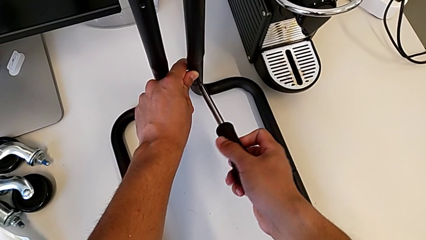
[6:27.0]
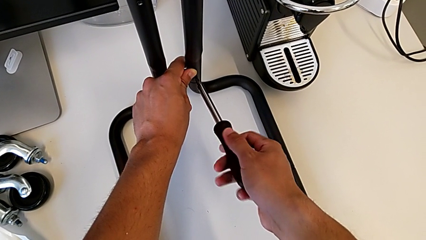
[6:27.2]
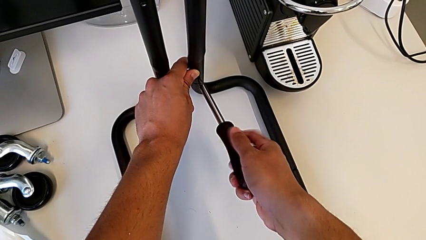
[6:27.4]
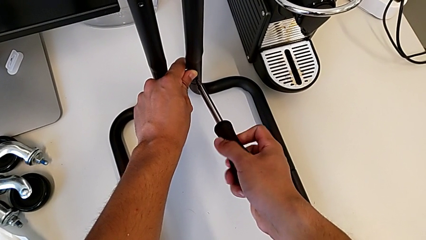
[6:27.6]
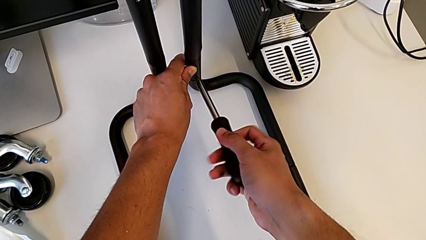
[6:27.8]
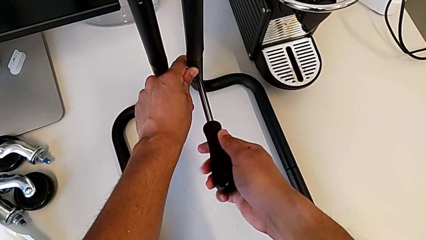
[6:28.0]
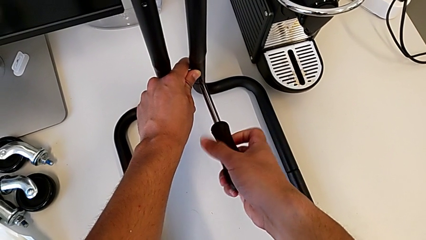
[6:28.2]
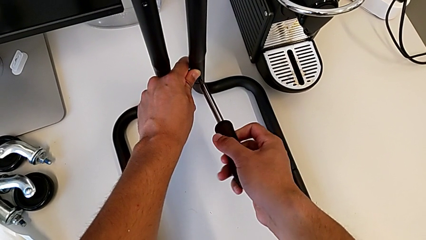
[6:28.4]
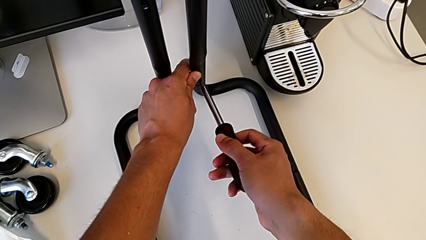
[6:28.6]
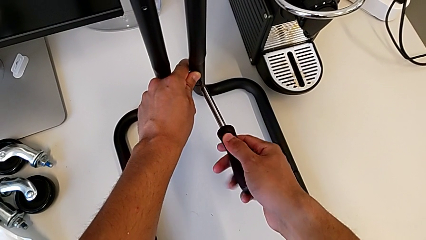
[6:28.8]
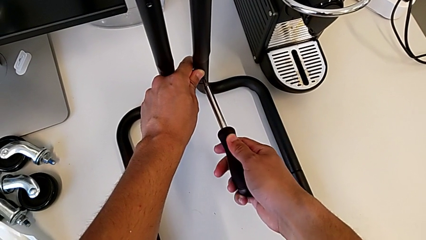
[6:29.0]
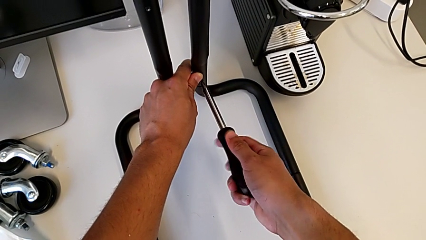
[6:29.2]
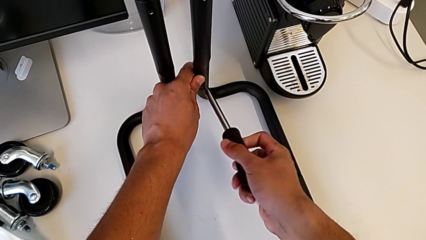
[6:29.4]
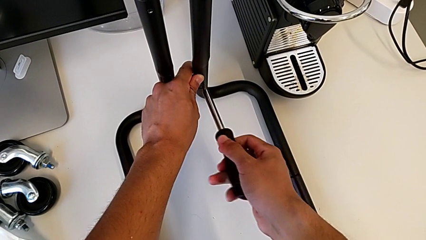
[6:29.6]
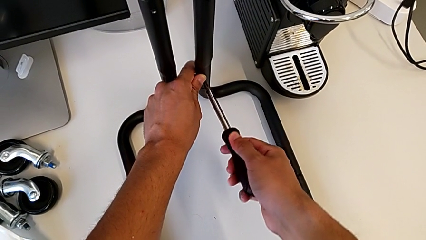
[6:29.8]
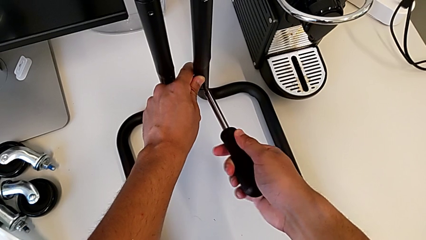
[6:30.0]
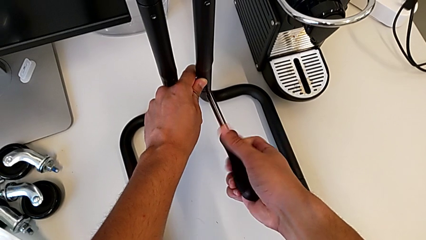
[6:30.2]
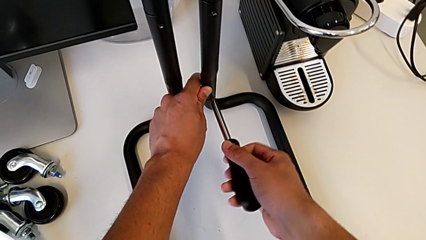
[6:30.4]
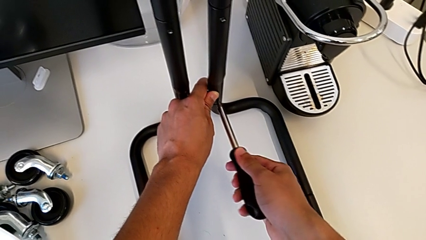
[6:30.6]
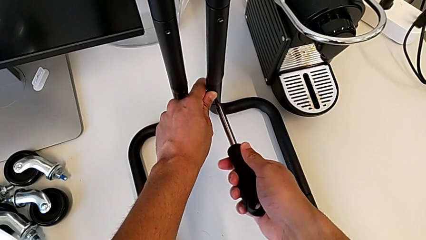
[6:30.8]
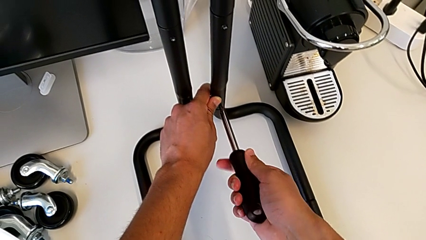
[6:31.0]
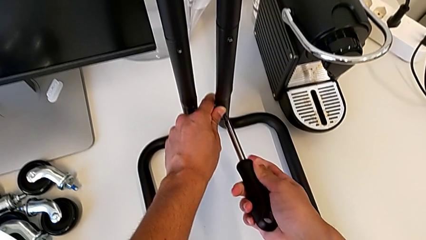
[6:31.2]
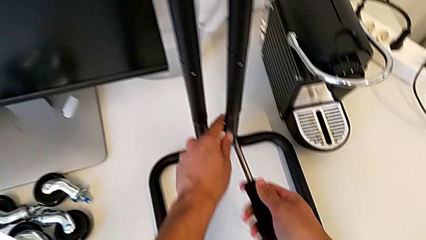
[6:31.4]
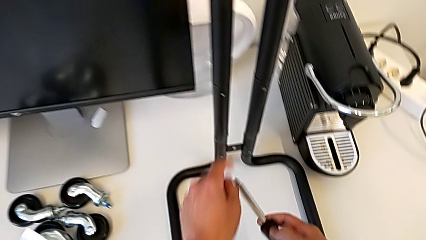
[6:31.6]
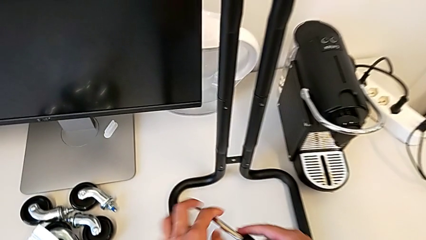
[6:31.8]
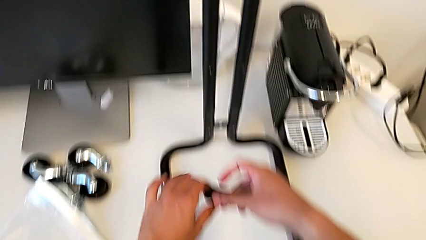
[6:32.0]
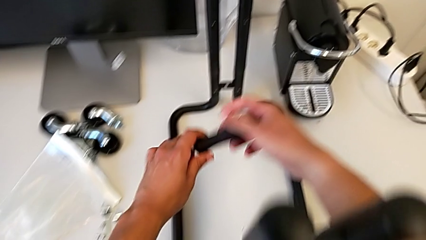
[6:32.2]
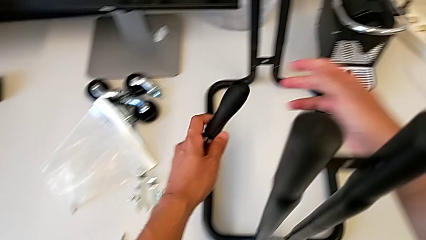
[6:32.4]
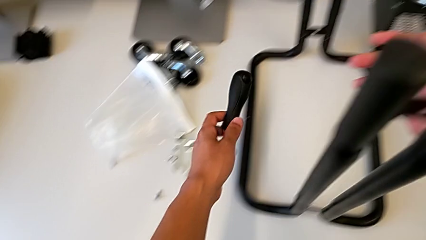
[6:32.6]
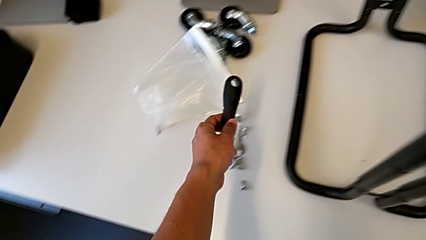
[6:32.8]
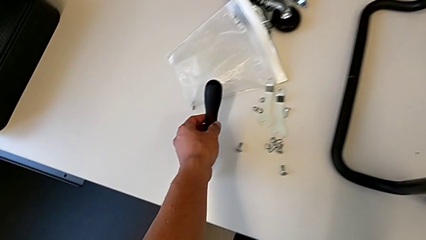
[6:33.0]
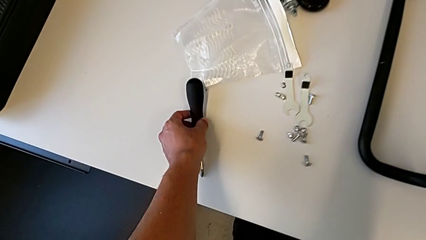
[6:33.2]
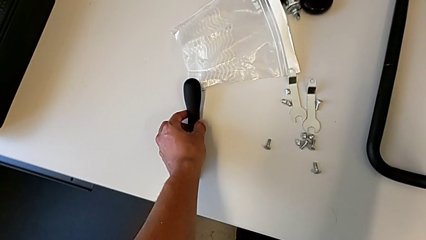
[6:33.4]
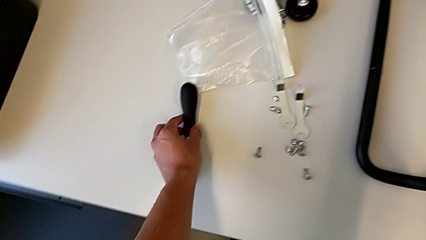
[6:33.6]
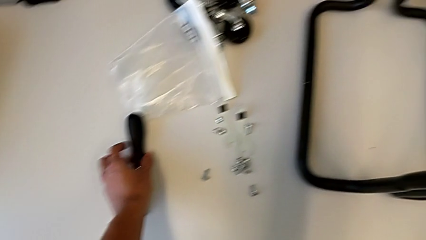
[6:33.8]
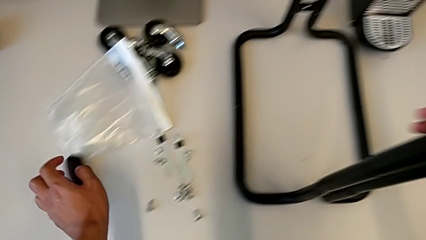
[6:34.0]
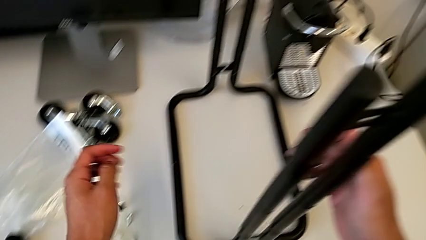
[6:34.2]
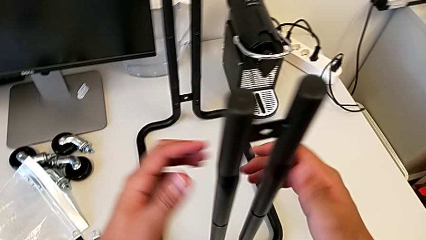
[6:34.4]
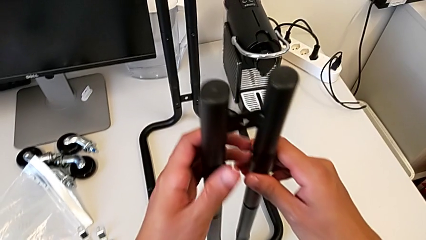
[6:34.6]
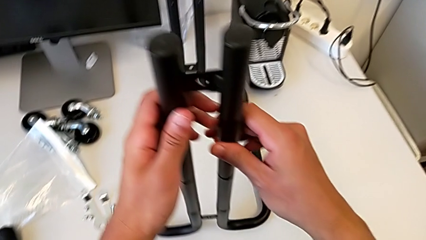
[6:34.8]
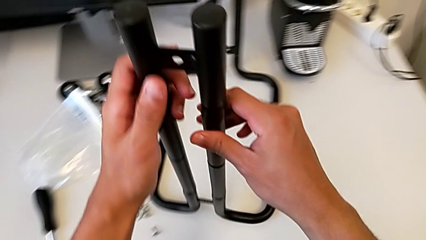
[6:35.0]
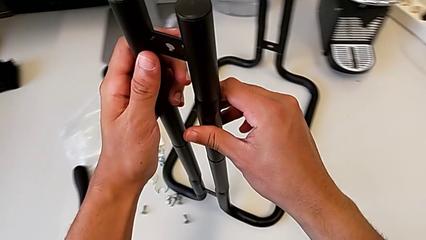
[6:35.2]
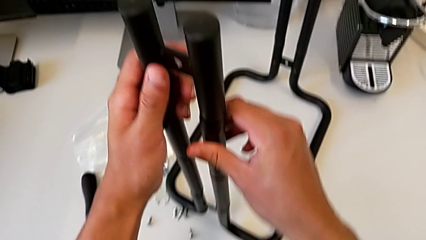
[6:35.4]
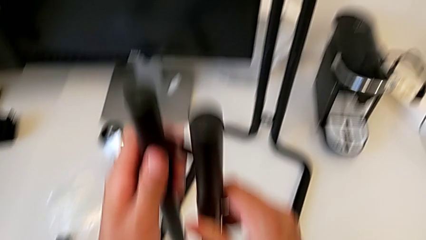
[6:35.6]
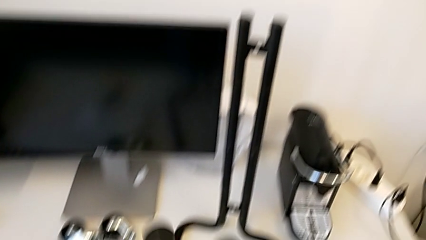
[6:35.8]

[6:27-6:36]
The camera wearer is screwing the second sidebar to the base frame. They keep screwing the fifth screw and place the screwdriver.

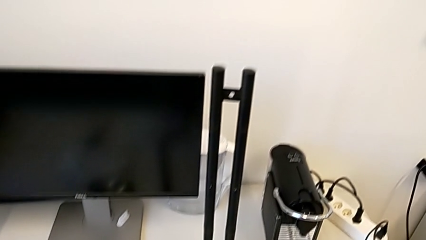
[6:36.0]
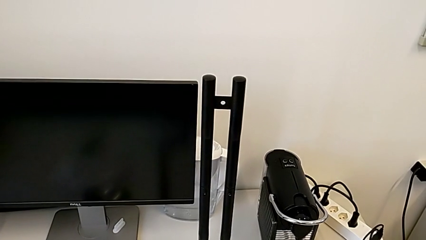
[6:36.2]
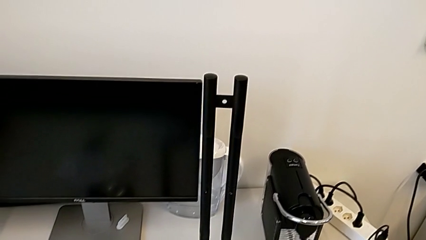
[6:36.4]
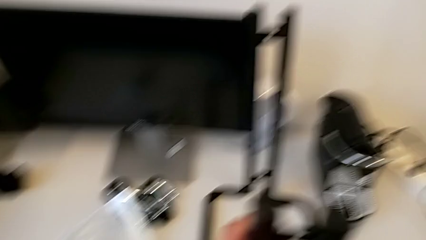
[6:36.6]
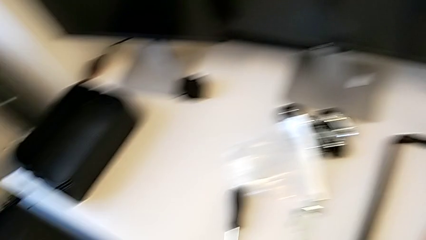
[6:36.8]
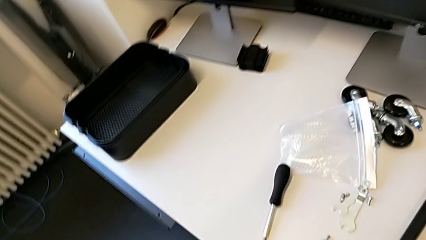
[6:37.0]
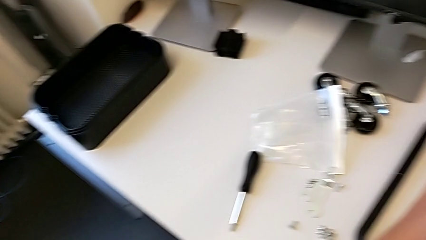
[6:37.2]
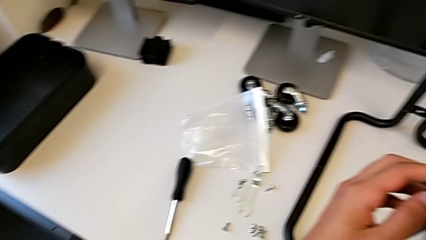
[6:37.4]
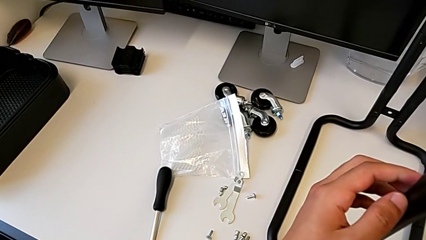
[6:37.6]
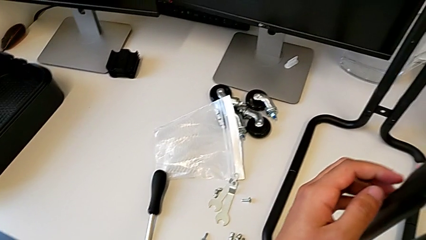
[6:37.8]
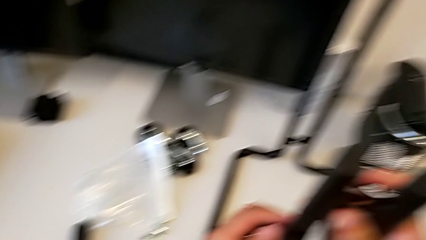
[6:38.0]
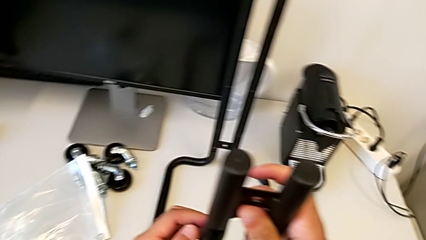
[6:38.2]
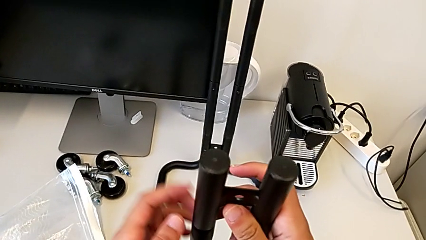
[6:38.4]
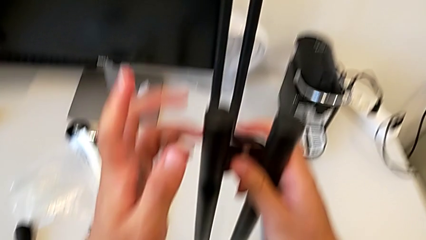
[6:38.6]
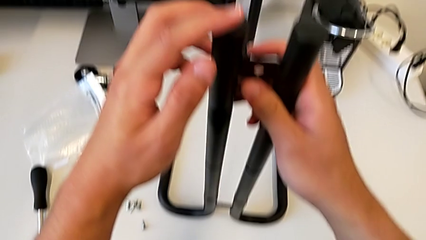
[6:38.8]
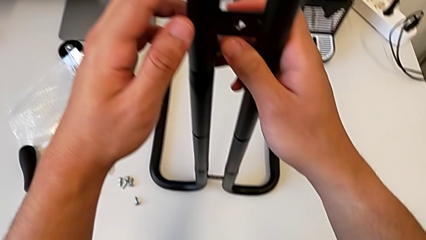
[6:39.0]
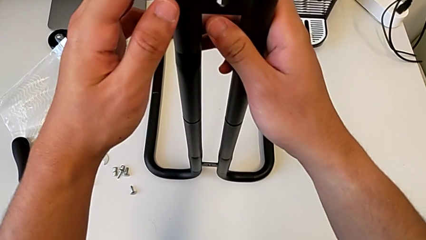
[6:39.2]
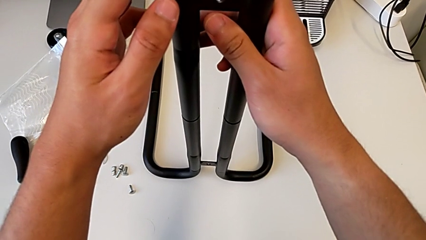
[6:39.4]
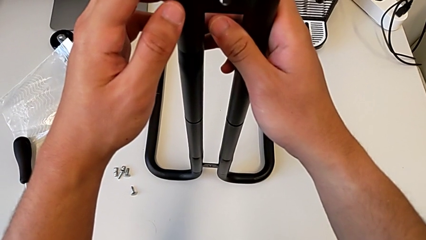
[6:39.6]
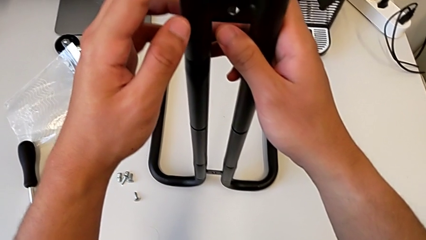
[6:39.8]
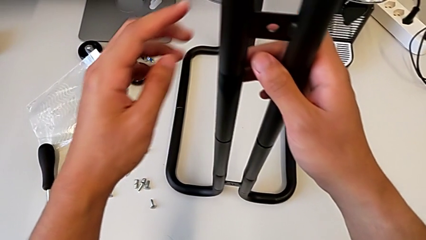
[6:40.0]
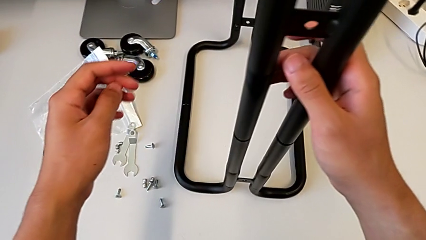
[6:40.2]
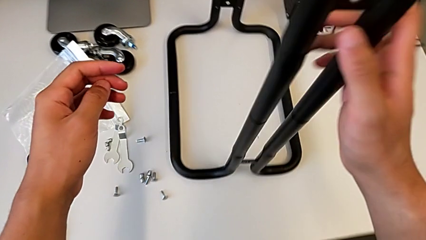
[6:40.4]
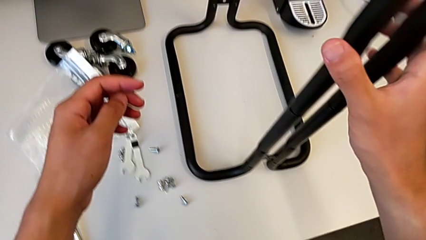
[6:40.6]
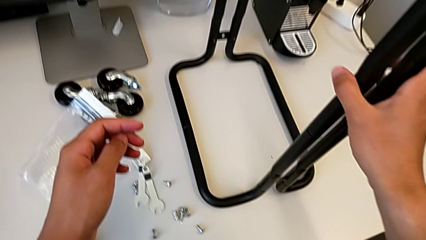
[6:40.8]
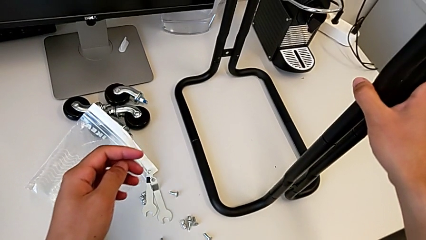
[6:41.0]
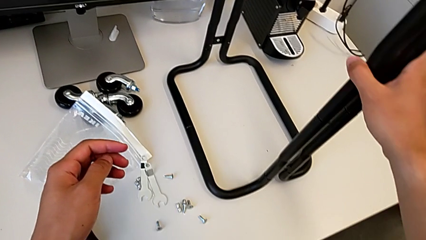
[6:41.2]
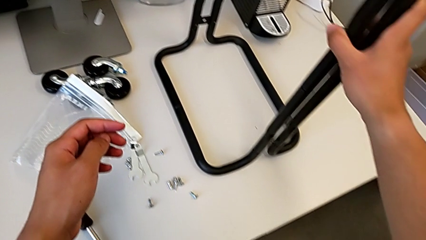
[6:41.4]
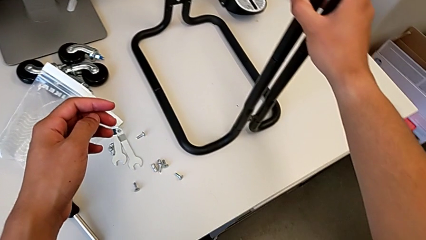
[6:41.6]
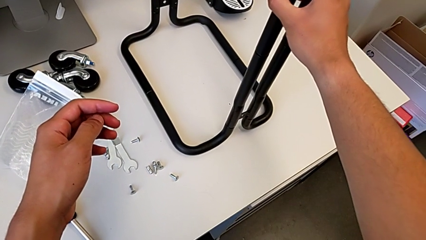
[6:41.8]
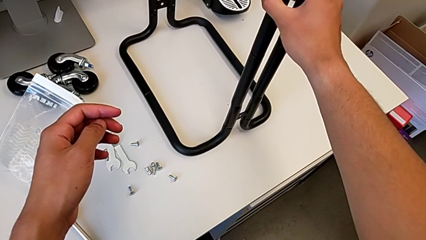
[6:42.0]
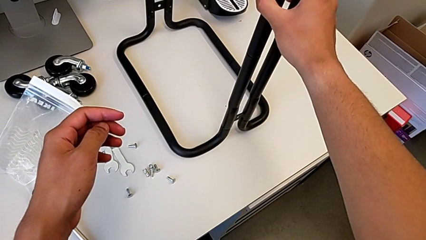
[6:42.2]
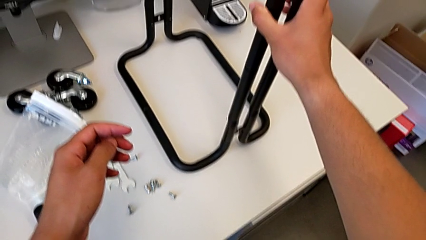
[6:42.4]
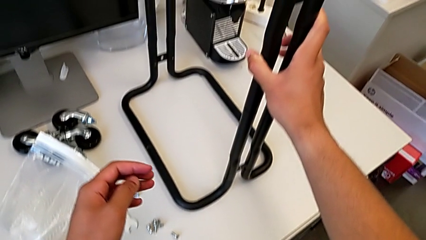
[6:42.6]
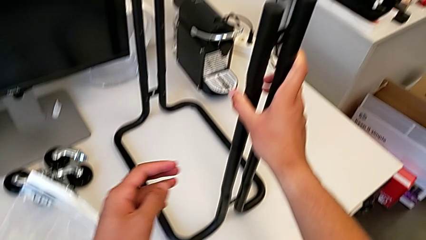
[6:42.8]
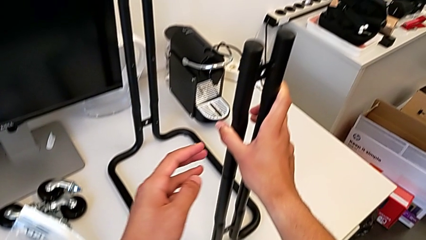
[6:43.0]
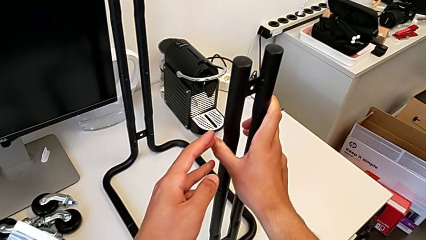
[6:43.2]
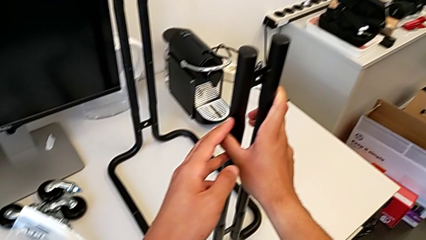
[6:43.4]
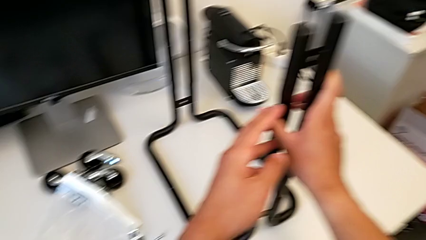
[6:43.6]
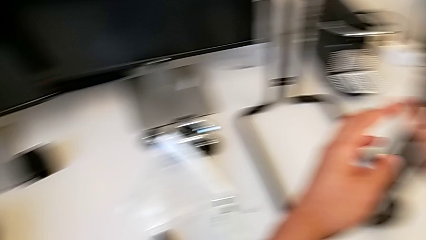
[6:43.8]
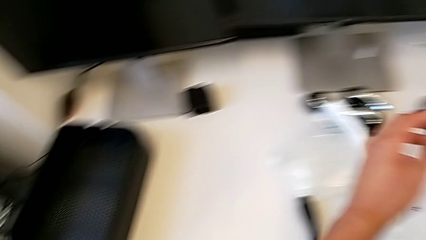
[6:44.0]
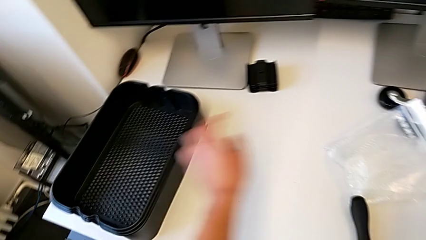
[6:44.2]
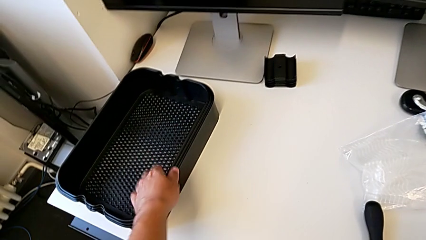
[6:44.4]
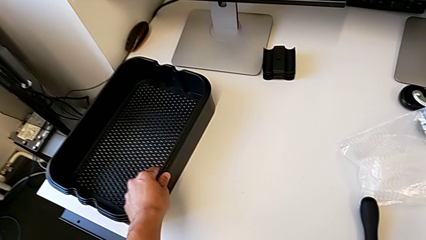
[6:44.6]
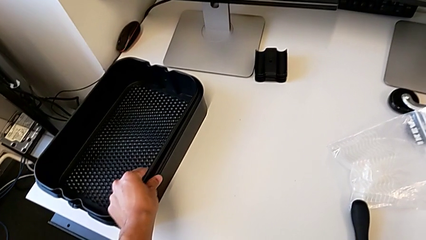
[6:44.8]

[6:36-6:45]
The camera wearer is assembling the bottom shelf with the sidebars. They inspect the frame.
